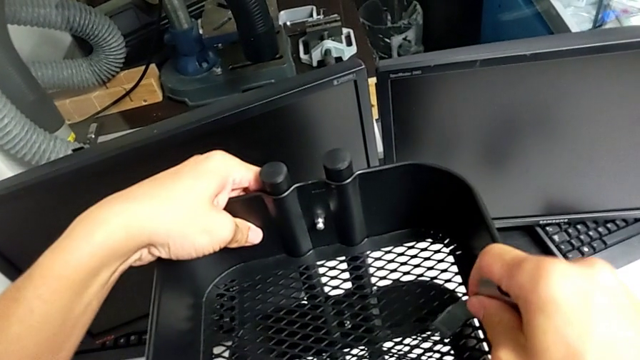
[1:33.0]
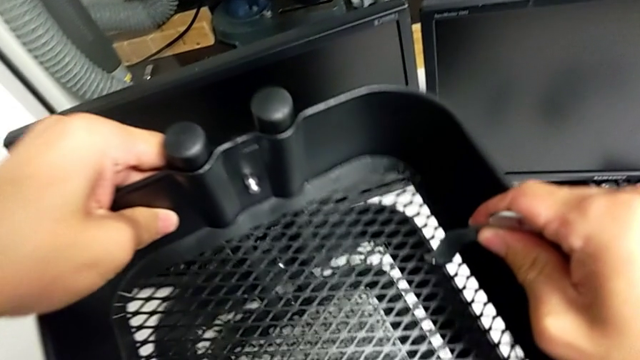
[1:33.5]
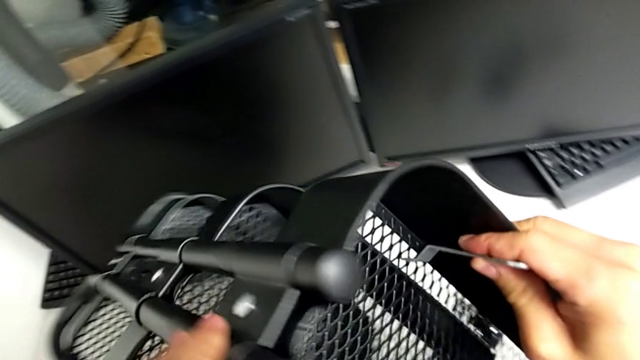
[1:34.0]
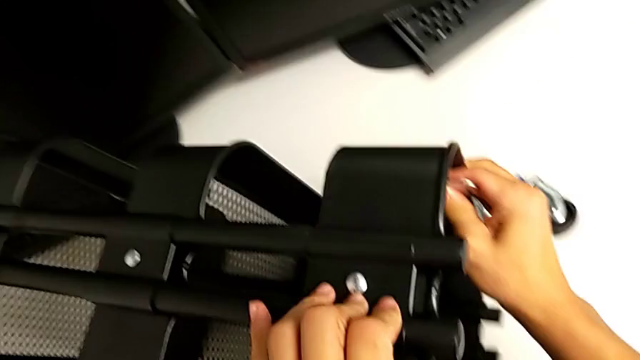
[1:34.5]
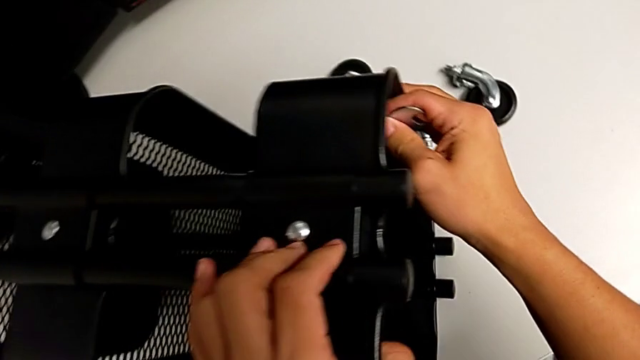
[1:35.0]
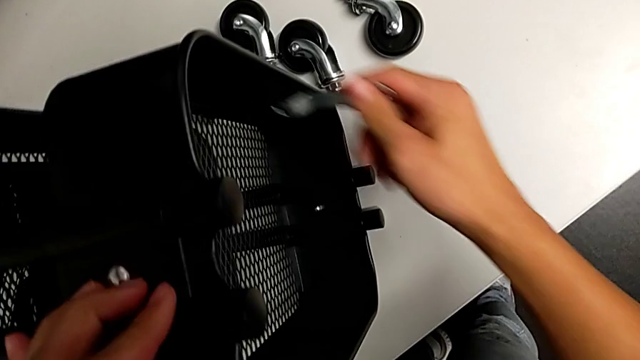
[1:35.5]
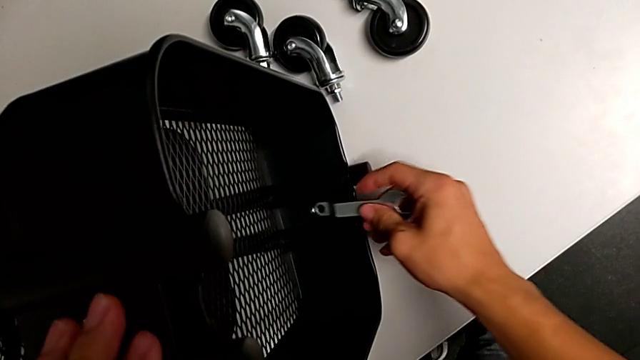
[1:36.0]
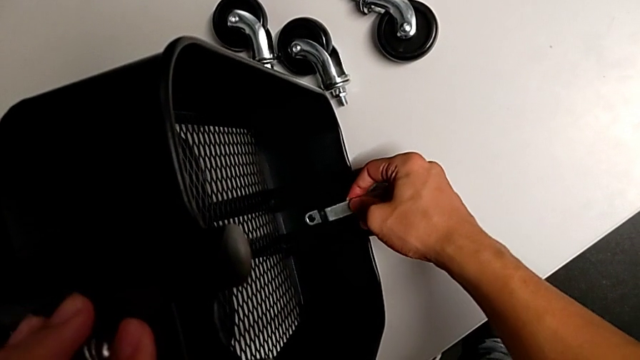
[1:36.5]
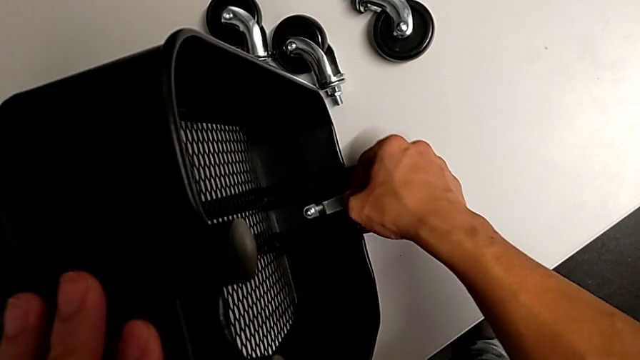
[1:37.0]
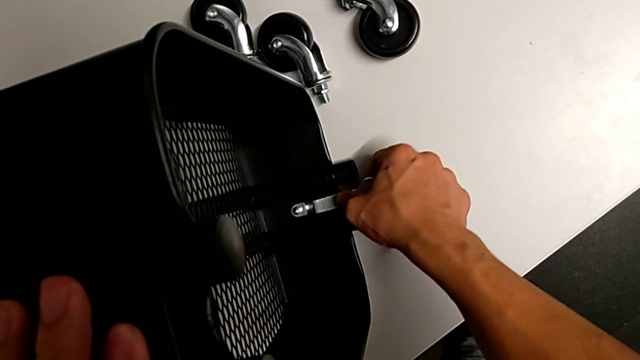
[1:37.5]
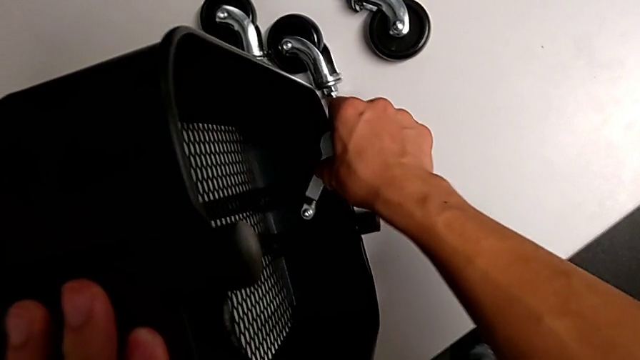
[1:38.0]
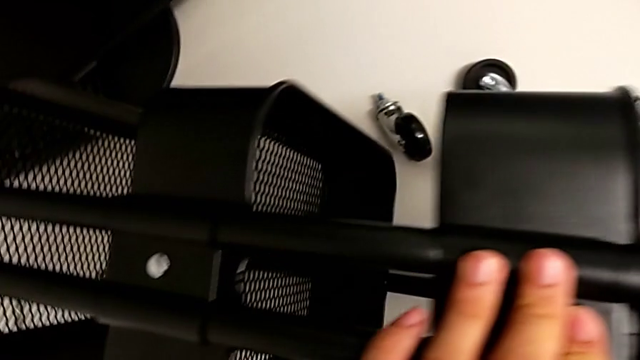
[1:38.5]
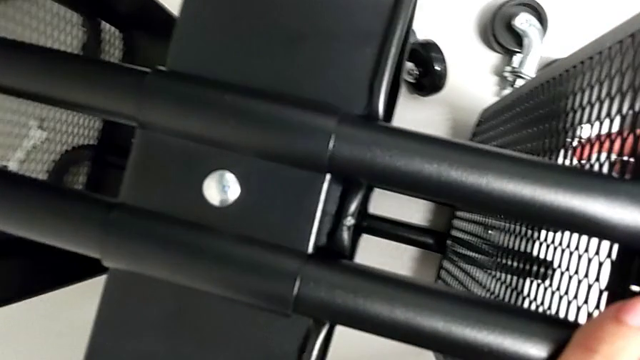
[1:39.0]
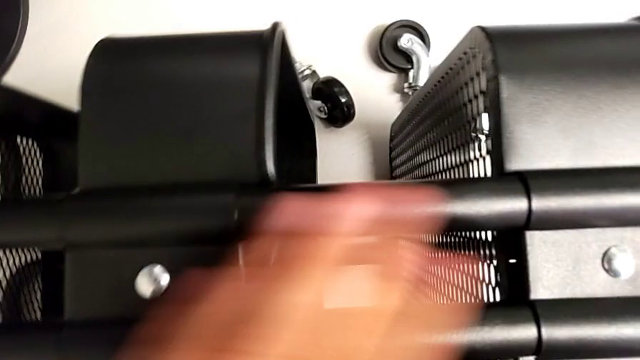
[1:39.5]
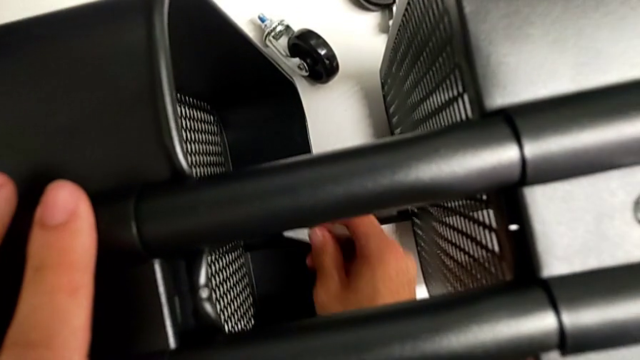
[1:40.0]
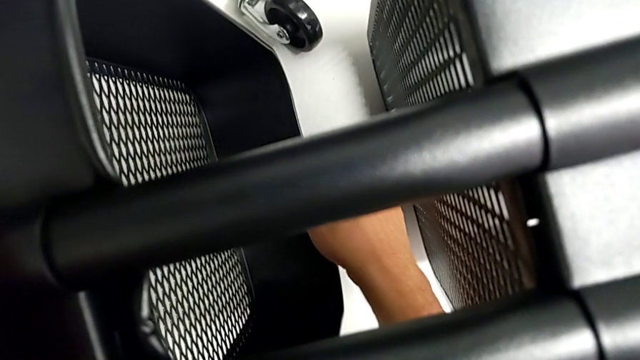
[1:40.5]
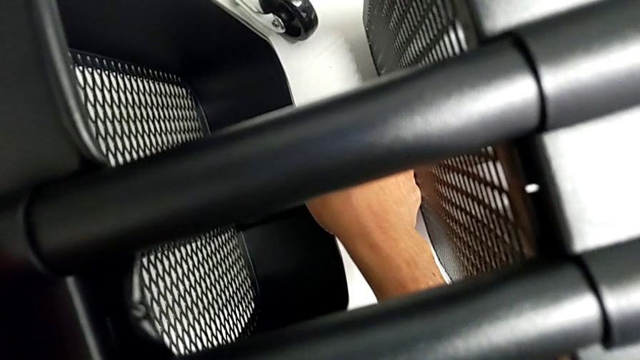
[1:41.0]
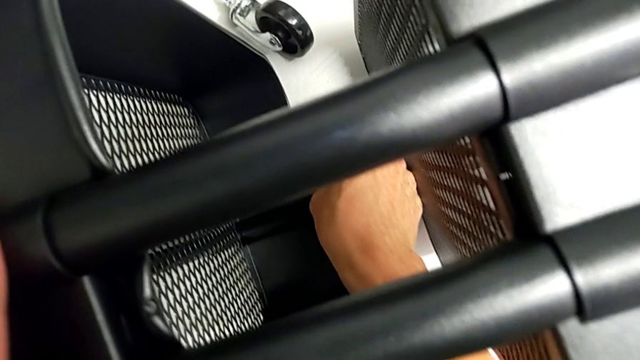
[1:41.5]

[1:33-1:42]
The camera wearer is removing the first bracket. They grab the hex nut, wrongly insert the Allen wrench in the wrong hex nut, grab the tray and insert the hexagonal wrench.

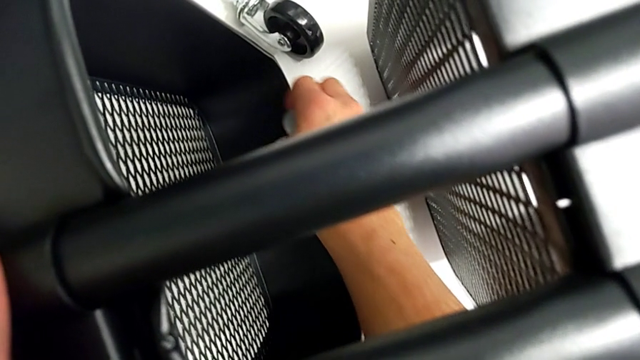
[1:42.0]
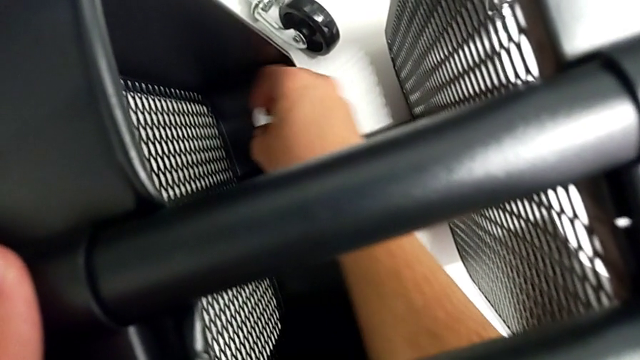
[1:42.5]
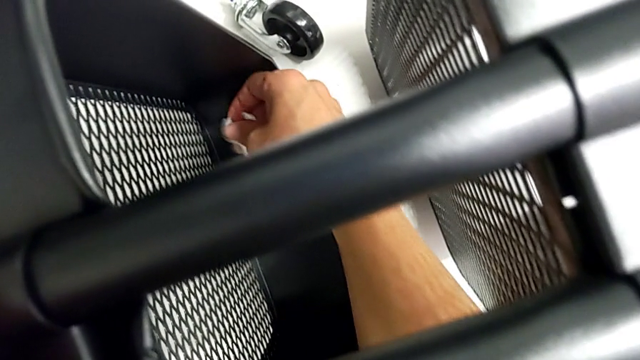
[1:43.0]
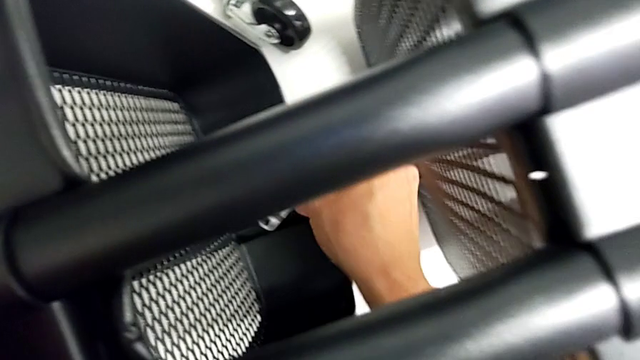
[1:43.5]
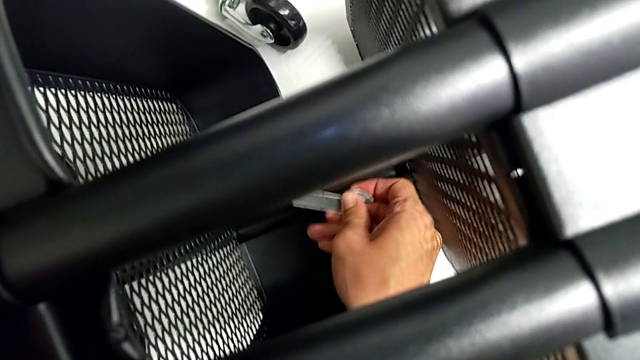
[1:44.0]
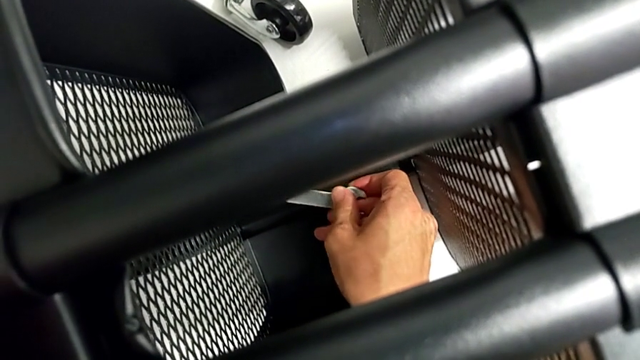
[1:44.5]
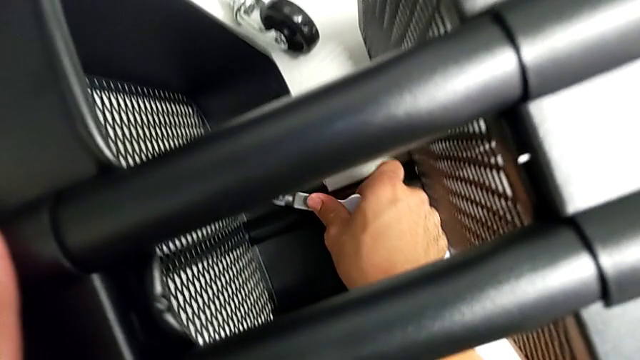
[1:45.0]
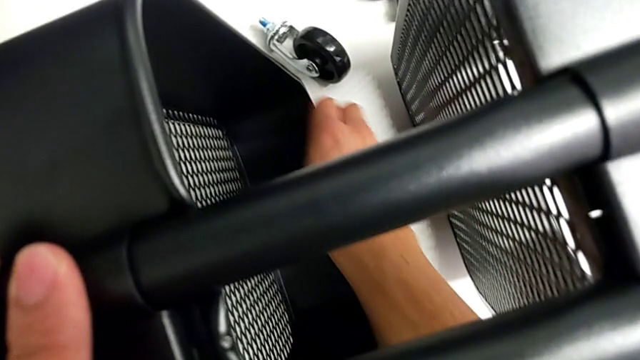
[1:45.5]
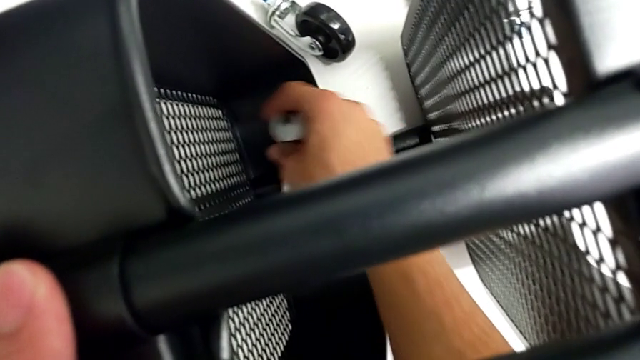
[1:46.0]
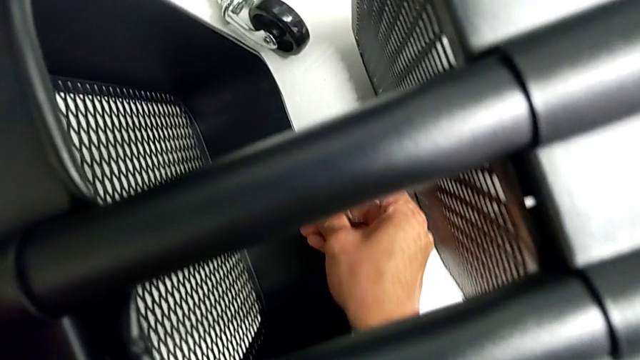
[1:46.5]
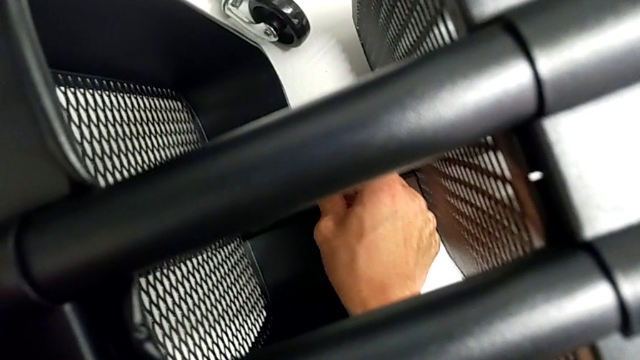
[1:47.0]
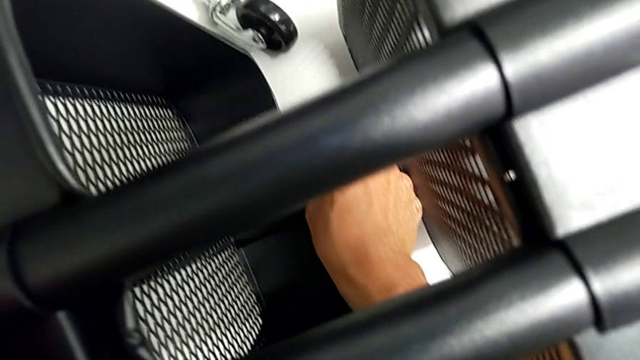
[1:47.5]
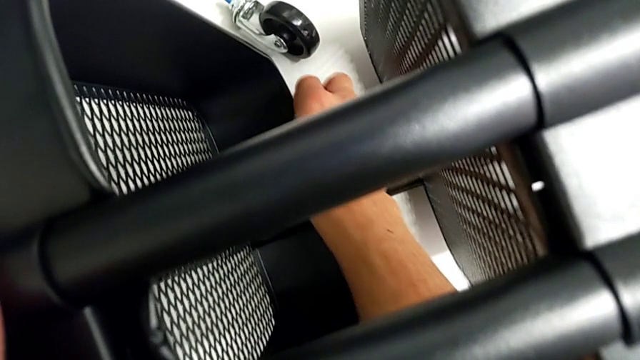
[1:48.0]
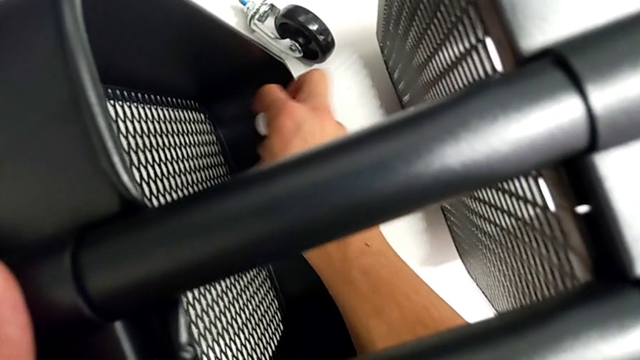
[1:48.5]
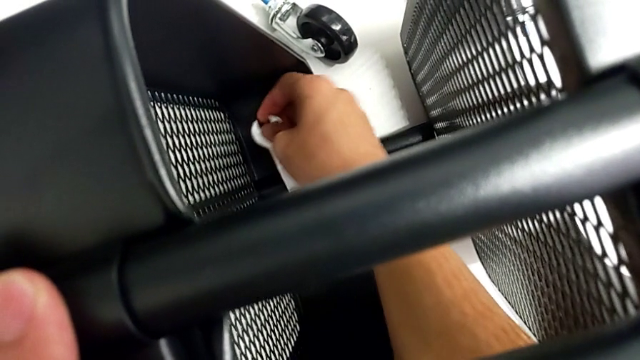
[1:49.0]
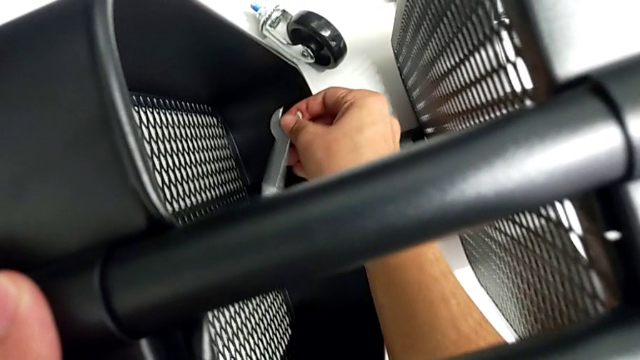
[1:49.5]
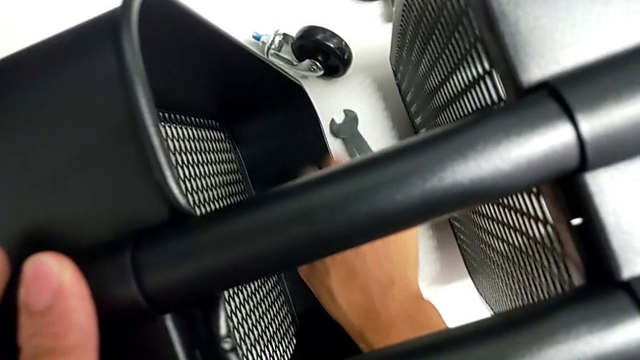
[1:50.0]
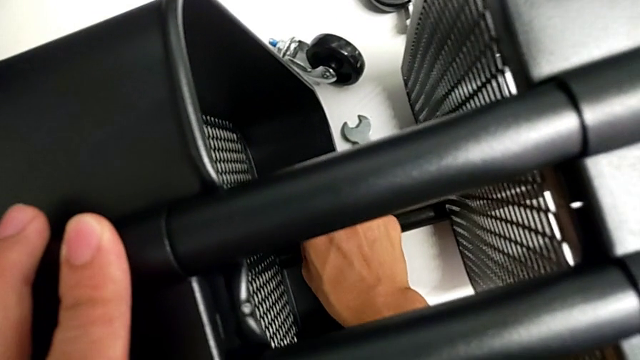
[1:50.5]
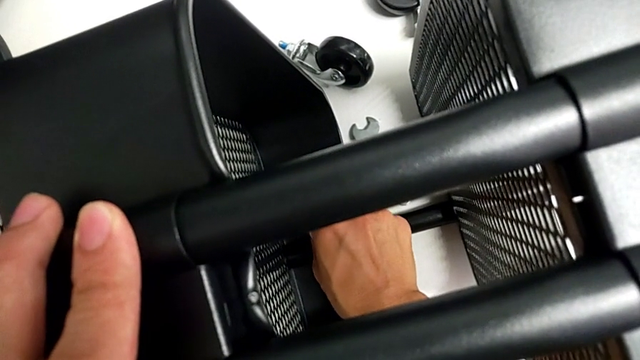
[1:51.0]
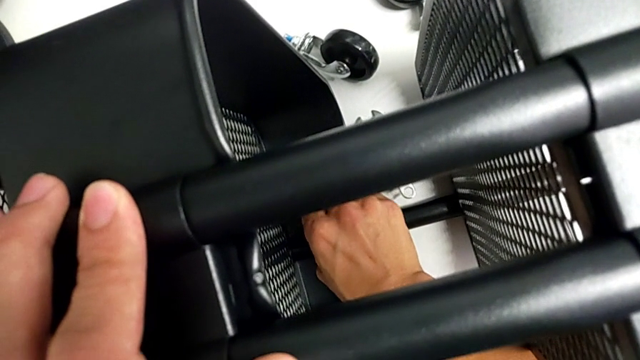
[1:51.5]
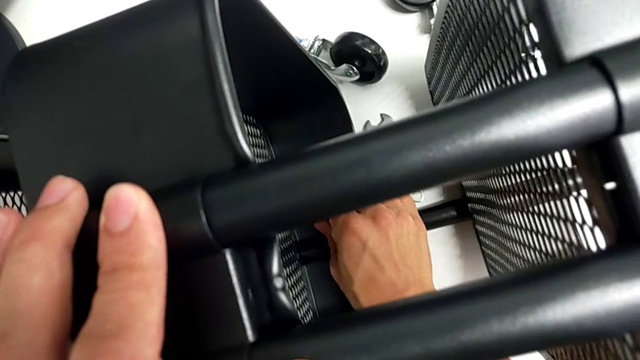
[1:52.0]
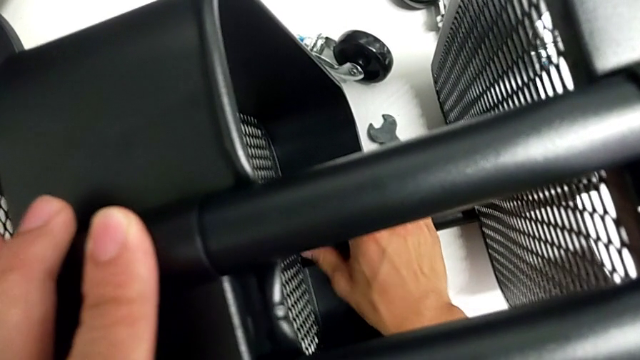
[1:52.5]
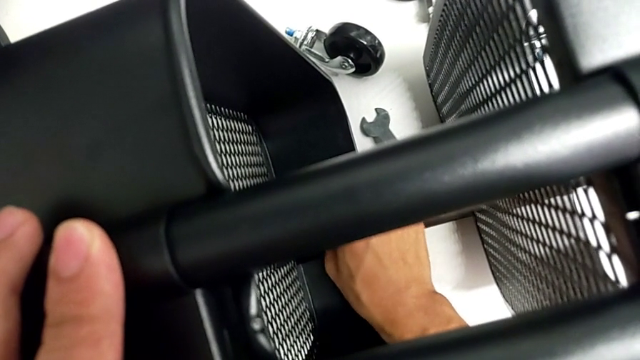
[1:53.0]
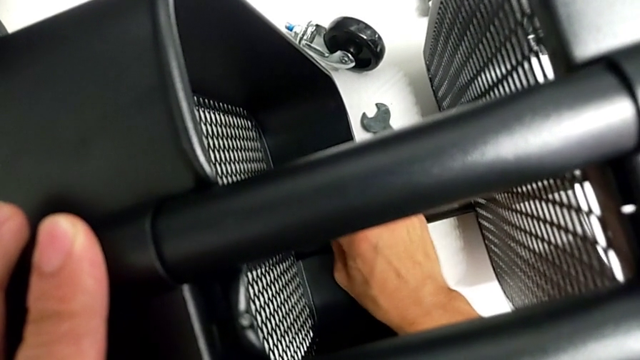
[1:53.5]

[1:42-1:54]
The camera wearer is removing the first bracket. They unscrew the hex nut, drop the hexagonal wrench, grab the hex nut and begin to unscrew it.
